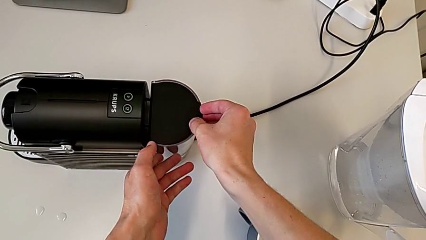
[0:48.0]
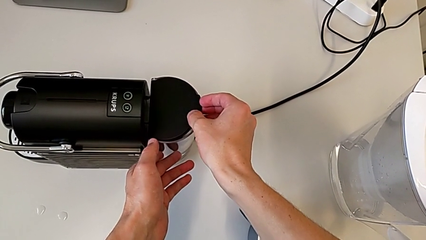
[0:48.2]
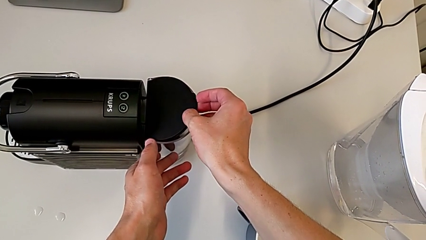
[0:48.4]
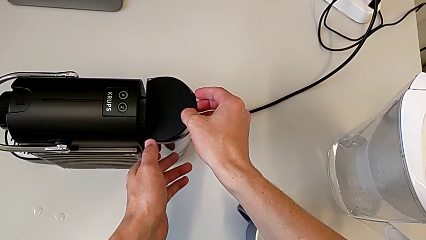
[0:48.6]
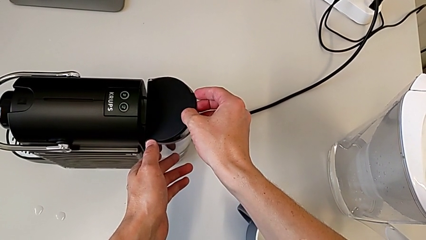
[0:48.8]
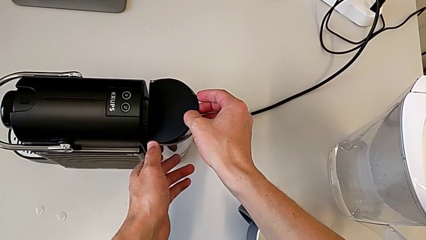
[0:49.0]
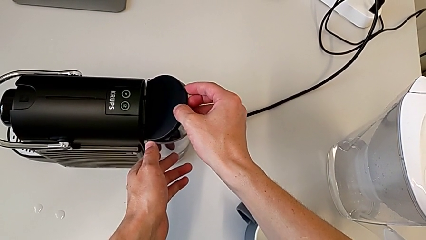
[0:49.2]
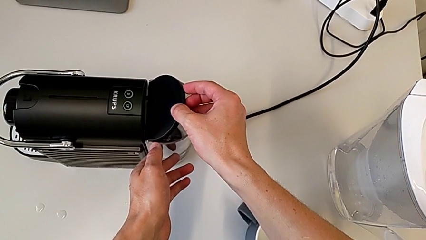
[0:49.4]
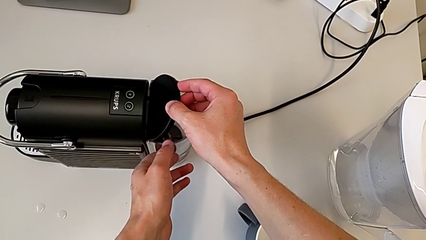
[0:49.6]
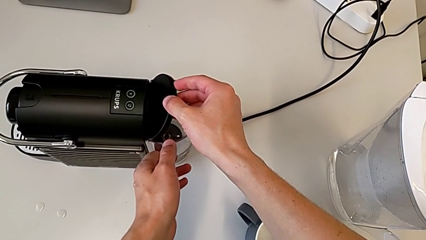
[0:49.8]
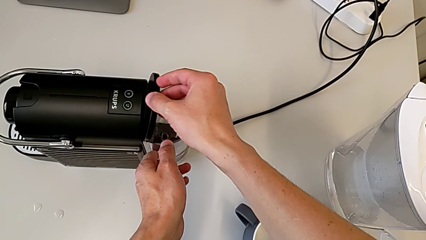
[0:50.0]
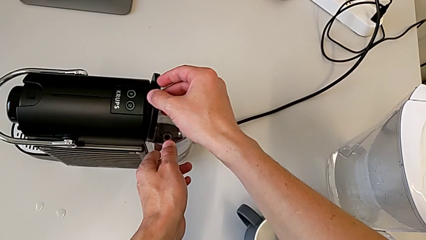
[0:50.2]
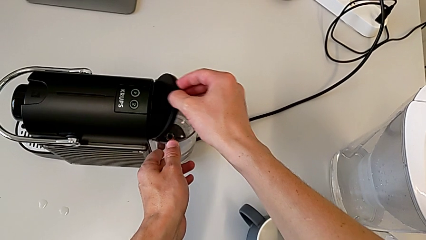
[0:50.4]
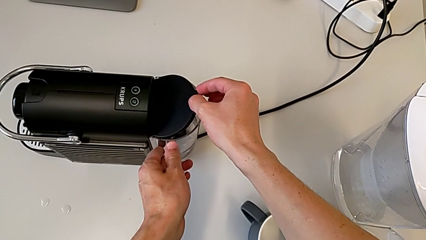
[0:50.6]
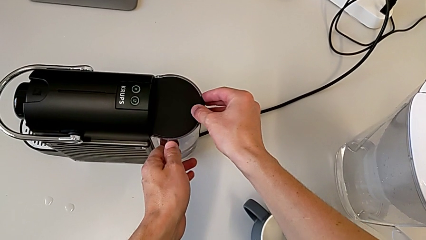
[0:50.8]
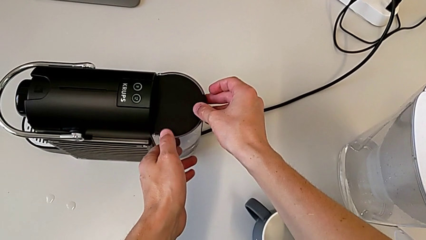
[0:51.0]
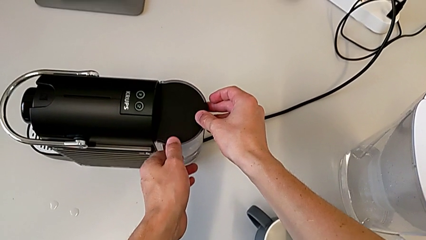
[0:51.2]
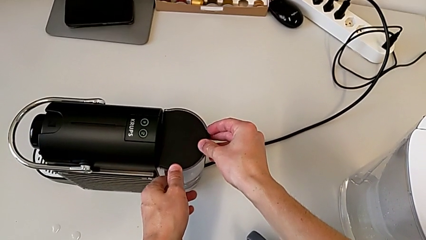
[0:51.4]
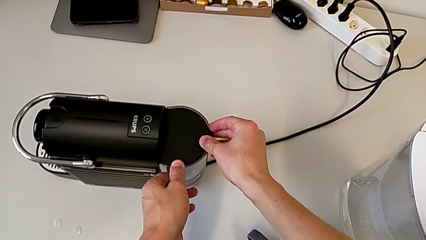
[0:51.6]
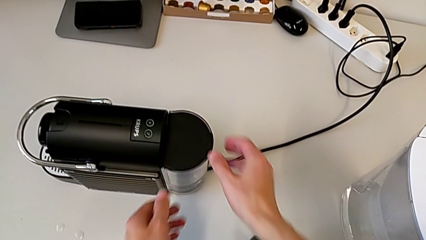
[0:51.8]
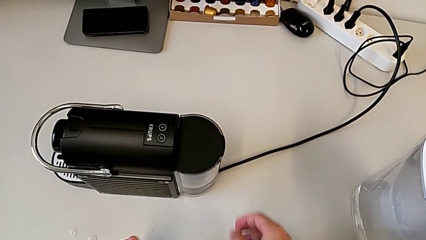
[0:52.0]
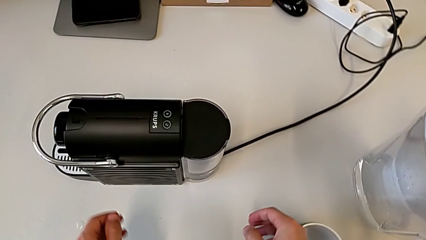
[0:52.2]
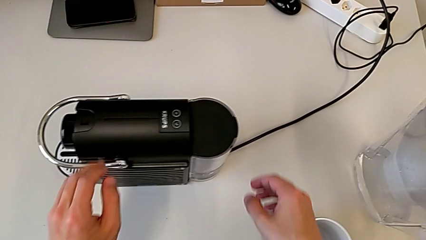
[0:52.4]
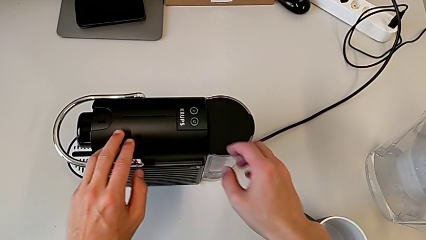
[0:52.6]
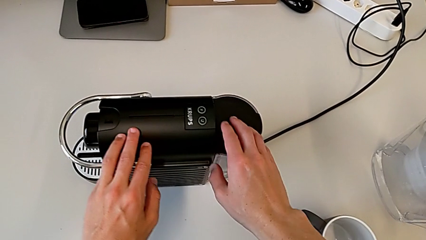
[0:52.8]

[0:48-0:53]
The camera wearer is adding water. They grab the lid, open it, assemble the water container, close the lid and withdraw the capsule coffee machine.

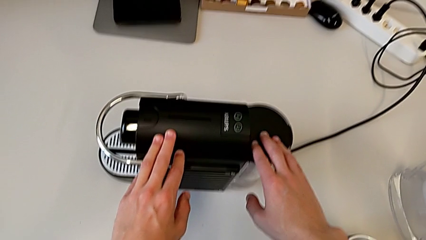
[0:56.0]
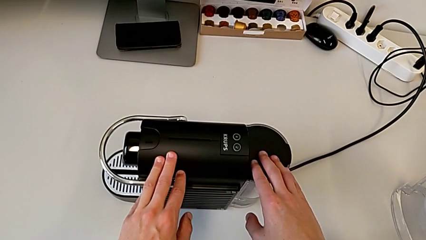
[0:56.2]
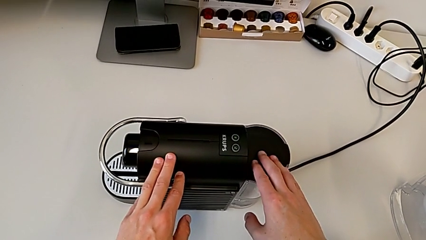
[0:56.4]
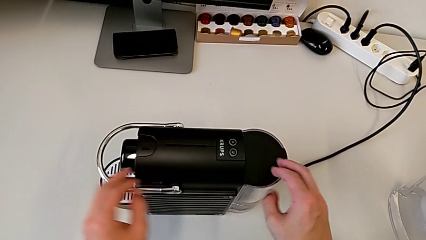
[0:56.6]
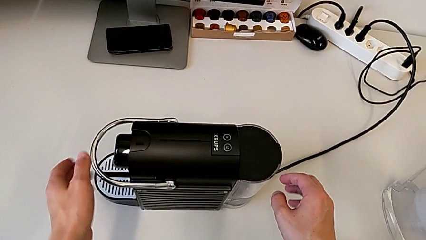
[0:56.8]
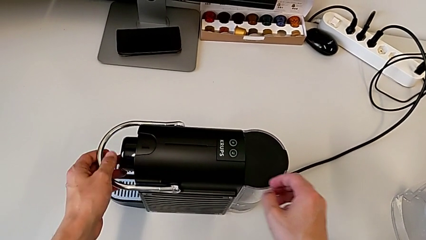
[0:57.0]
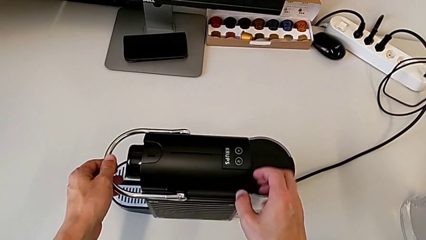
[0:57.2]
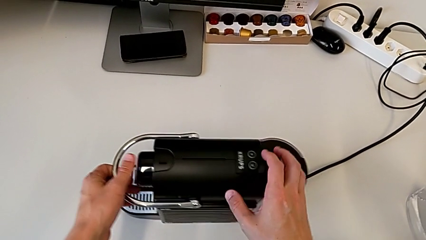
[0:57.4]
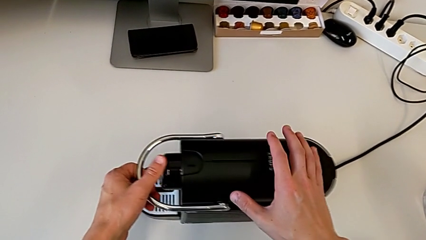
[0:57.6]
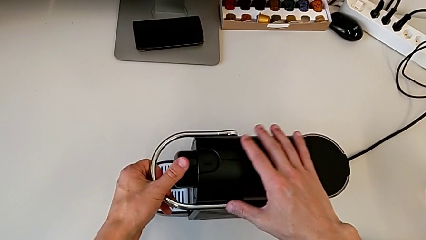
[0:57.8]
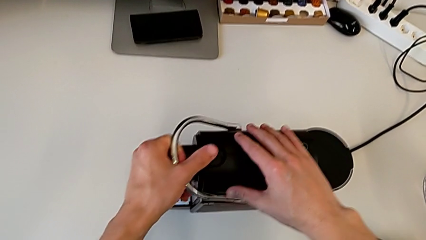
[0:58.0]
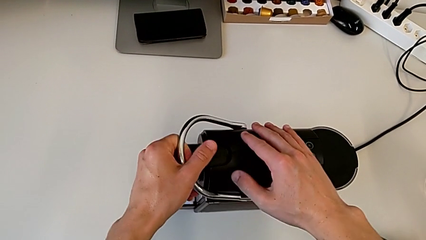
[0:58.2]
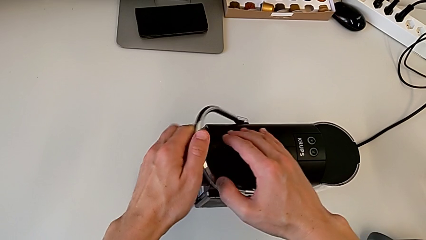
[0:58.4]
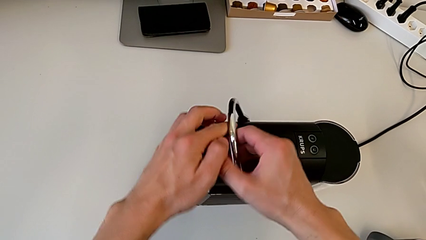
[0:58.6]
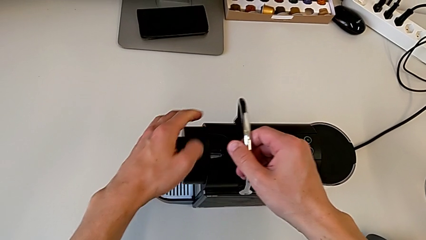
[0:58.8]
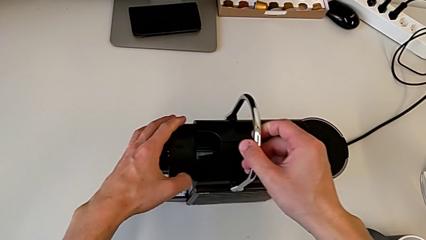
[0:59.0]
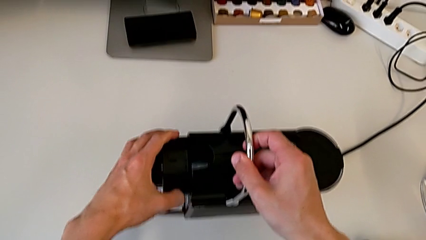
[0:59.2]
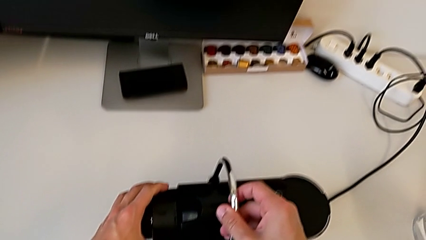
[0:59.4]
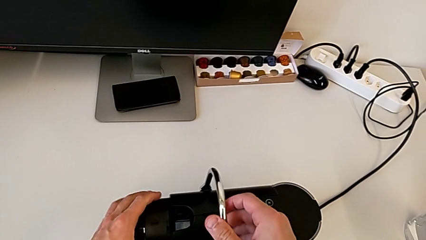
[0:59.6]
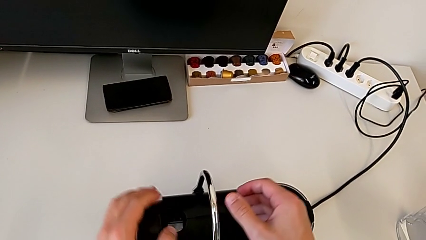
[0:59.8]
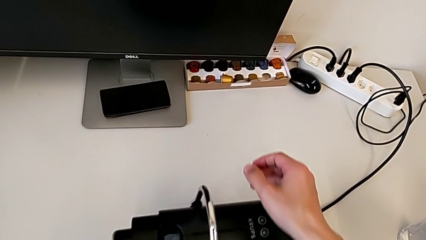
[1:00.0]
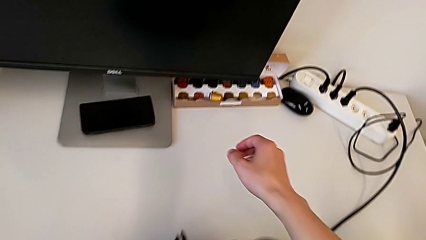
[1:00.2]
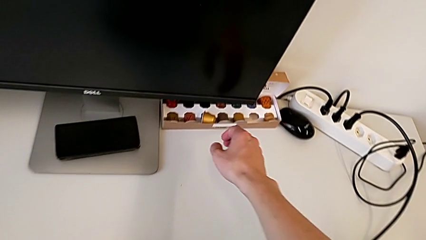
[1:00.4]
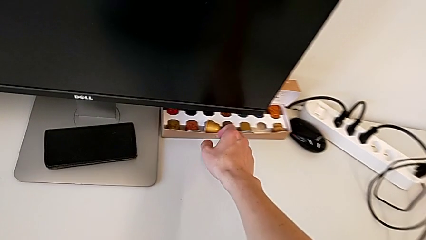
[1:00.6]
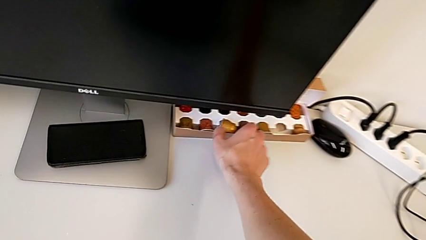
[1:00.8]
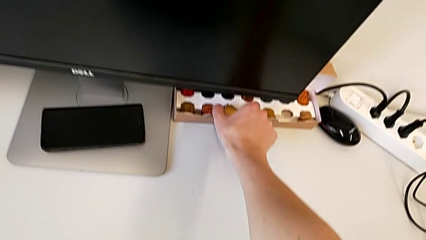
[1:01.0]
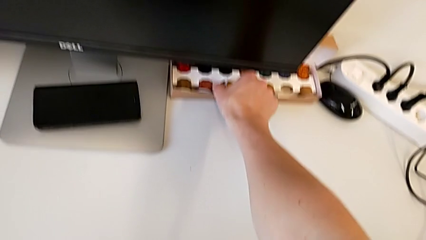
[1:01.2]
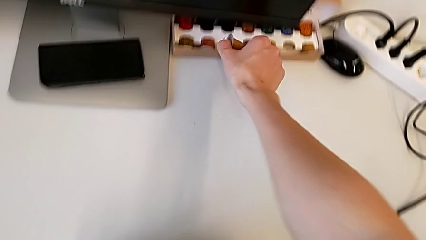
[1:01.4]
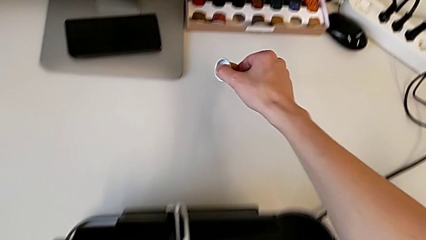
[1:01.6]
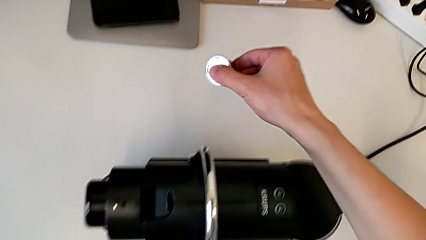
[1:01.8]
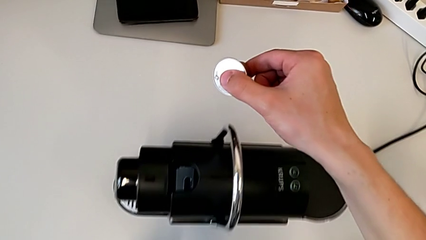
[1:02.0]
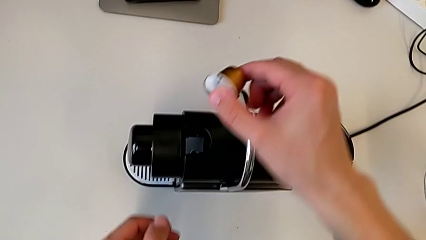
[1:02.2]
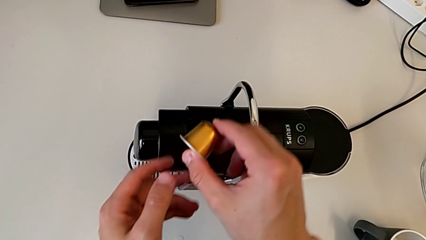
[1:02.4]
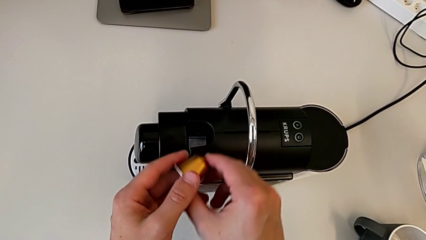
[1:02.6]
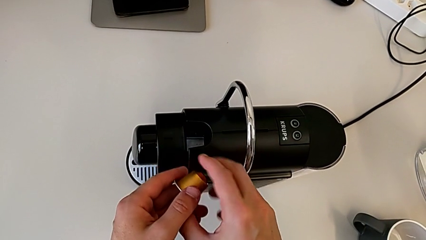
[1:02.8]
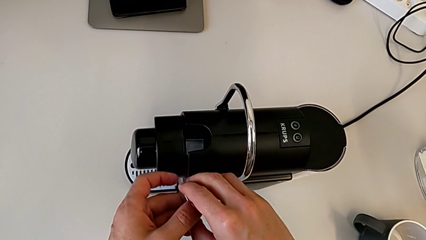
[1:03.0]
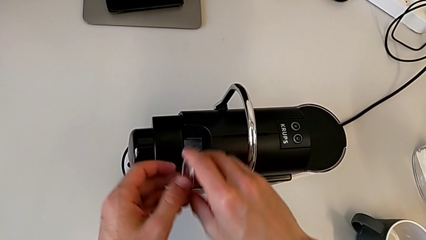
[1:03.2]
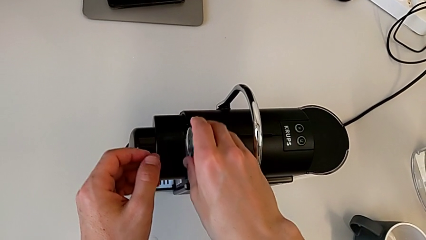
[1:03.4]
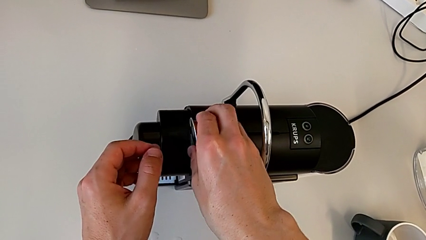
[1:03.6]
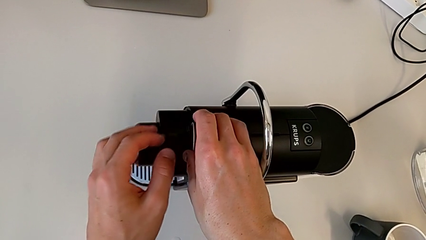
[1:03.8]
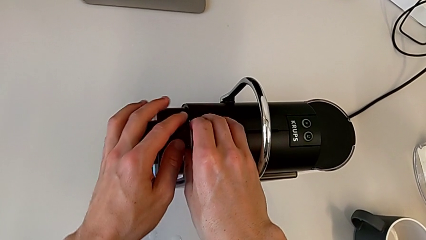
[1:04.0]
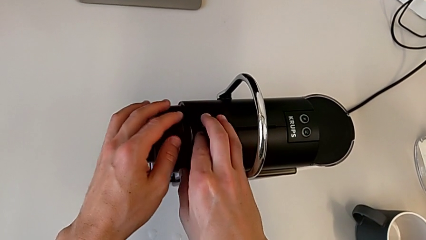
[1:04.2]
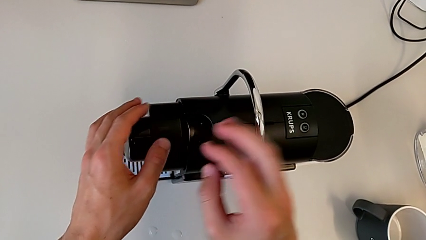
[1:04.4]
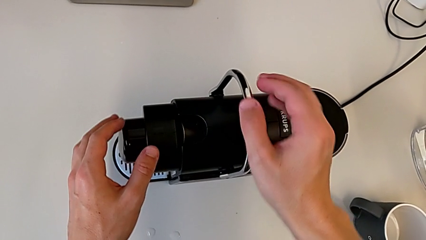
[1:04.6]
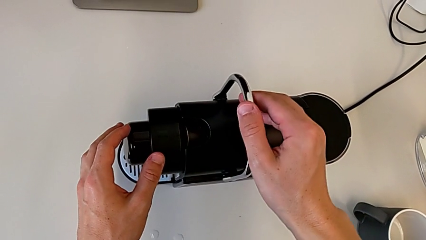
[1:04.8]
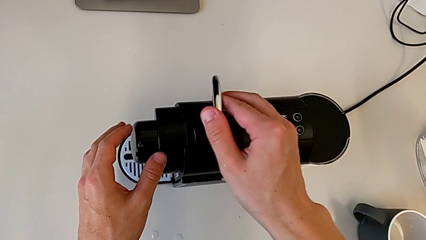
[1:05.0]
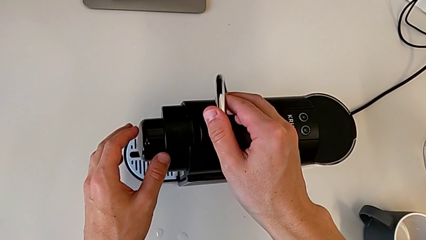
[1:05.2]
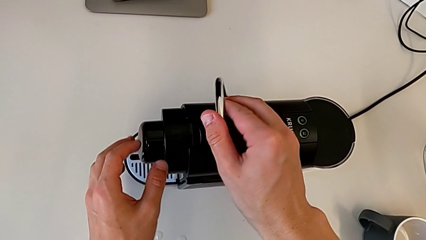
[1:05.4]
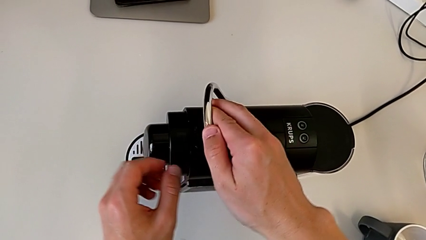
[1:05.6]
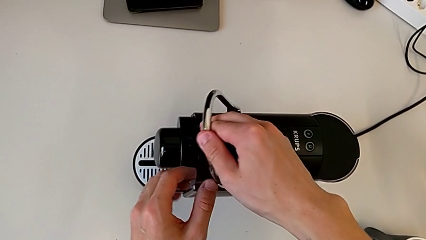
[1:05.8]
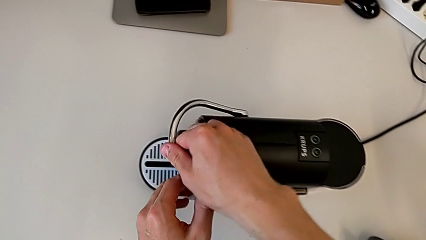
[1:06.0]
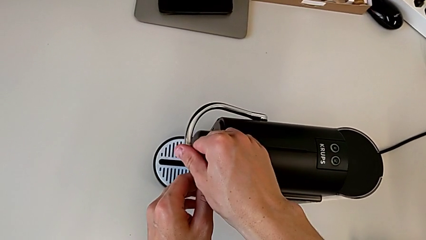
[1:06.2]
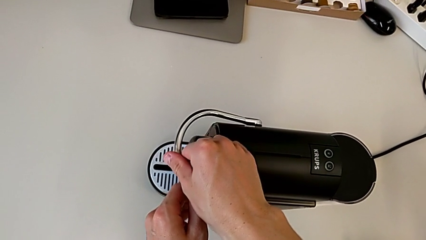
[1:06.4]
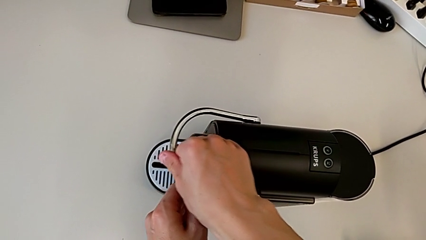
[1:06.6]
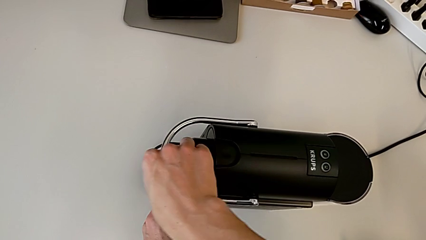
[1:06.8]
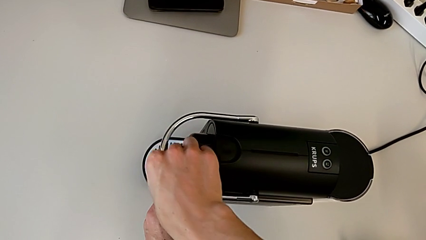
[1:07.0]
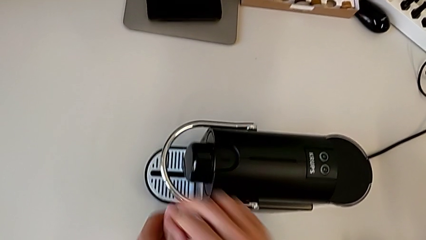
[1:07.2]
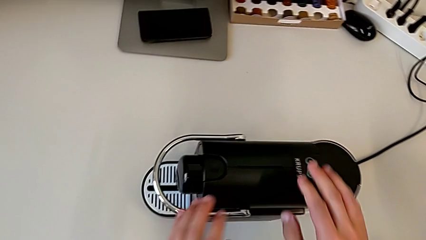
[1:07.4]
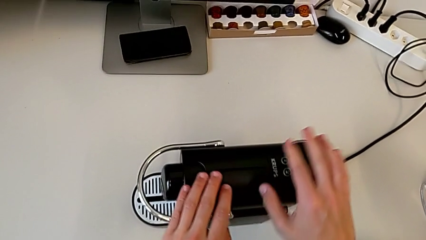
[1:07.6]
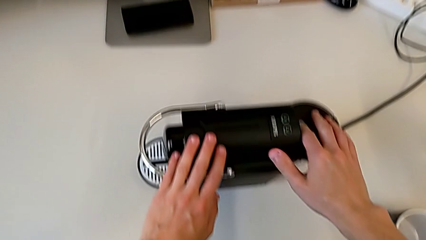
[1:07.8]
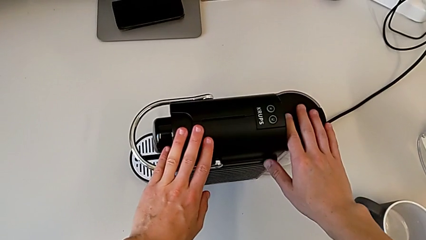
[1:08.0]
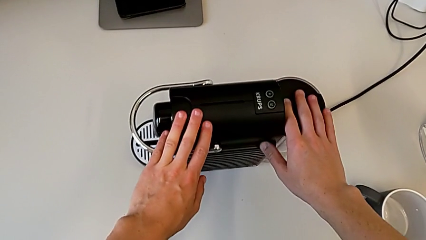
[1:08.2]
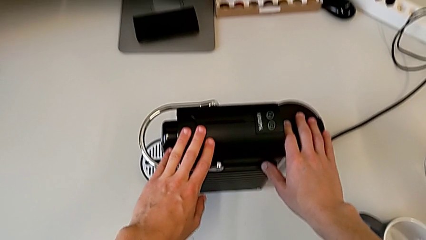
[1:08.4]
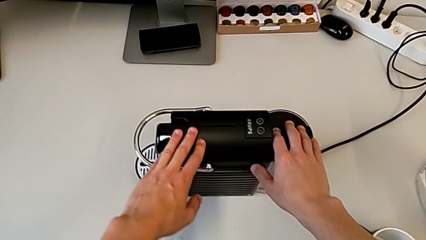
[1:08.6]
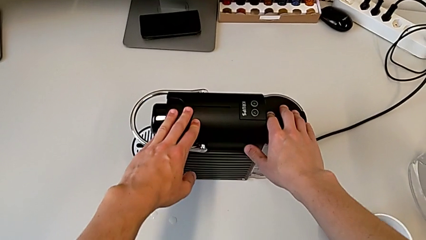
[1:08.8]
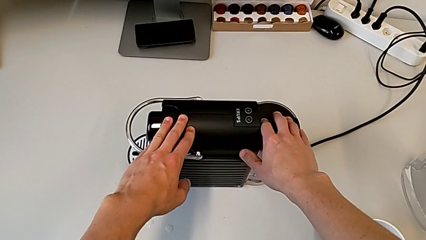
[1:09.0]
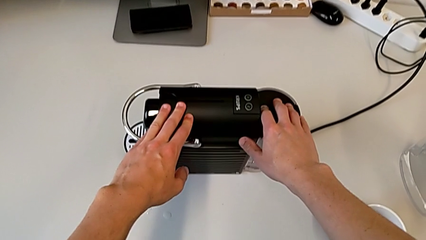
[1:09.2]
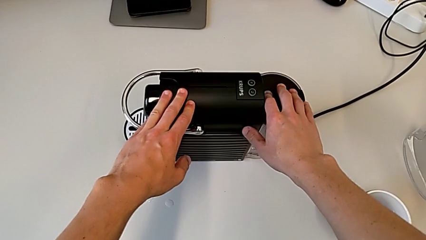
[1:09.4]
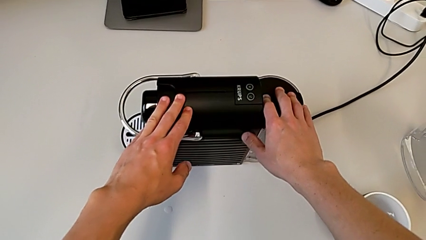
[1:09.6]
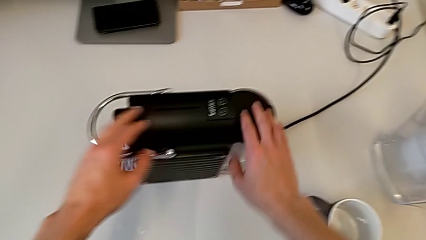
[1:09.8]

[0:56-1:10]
The camera wearer is making coffee in the capsule coffee machine. They grab the capsule coffee machine, grab the lever, open it, lift the coffee capsule, insert it and close the lever.
